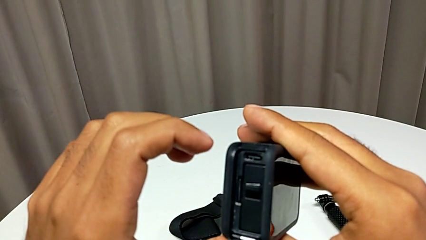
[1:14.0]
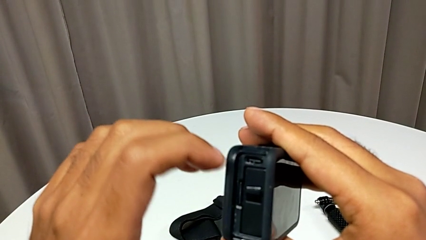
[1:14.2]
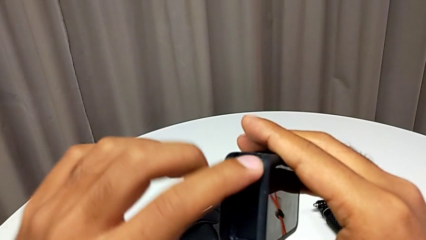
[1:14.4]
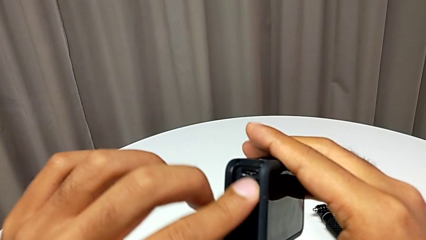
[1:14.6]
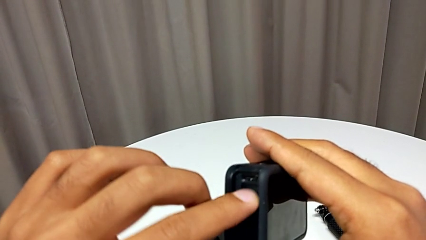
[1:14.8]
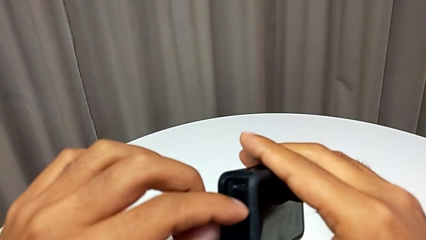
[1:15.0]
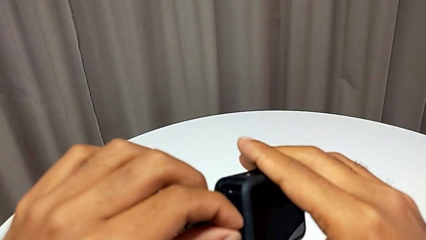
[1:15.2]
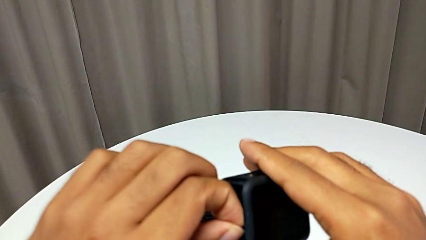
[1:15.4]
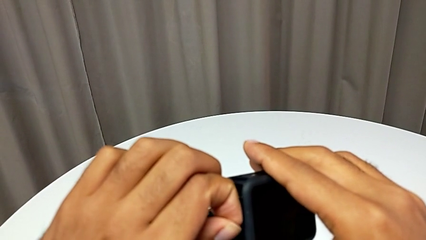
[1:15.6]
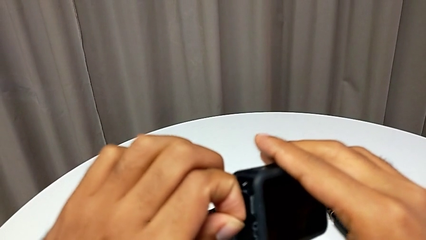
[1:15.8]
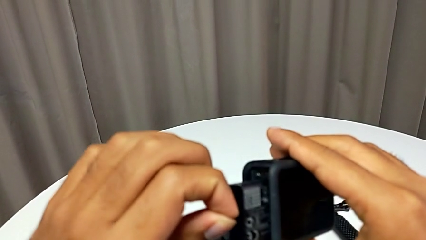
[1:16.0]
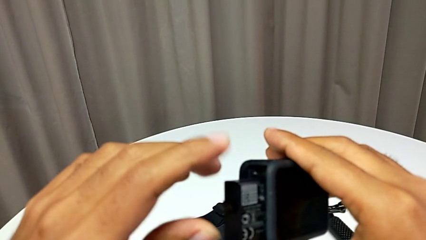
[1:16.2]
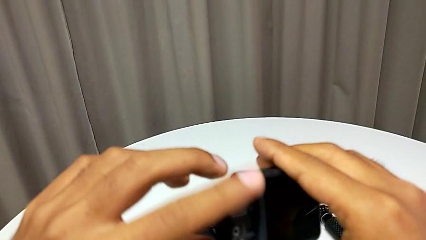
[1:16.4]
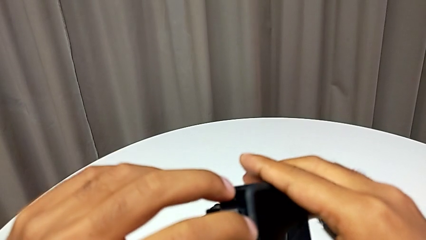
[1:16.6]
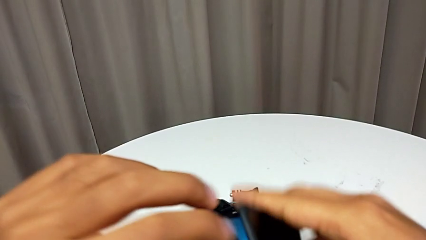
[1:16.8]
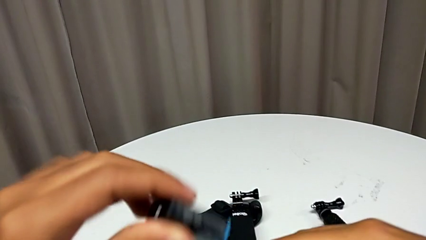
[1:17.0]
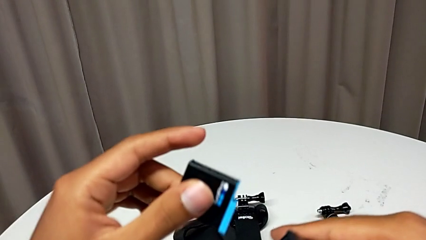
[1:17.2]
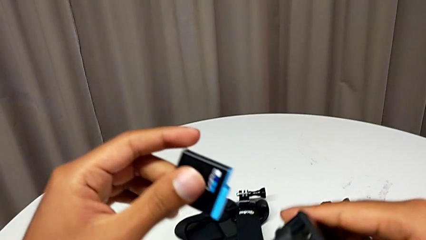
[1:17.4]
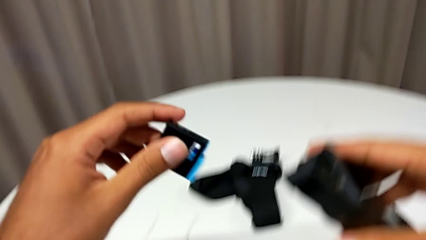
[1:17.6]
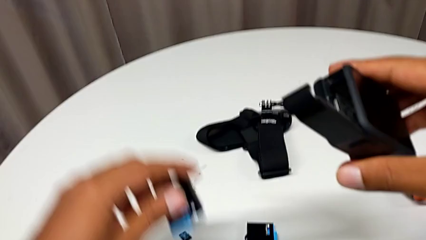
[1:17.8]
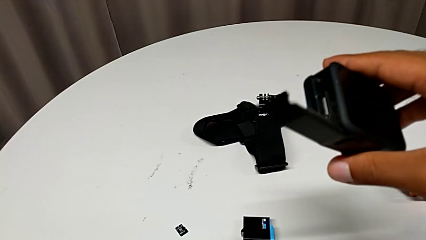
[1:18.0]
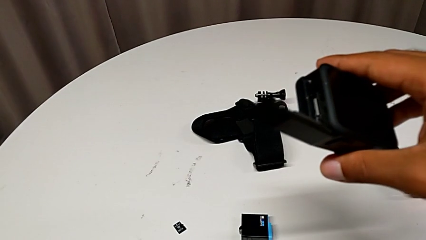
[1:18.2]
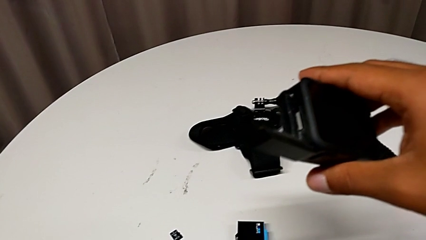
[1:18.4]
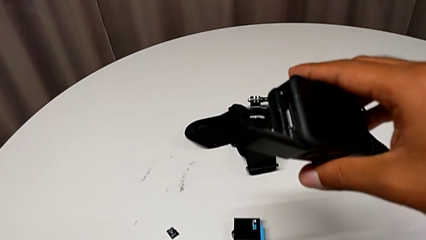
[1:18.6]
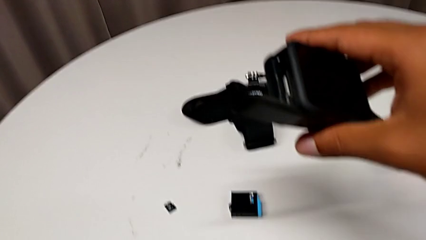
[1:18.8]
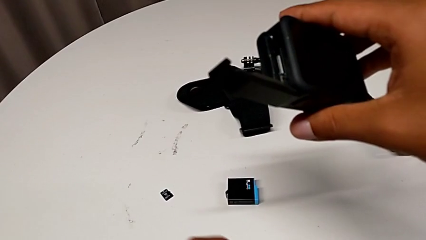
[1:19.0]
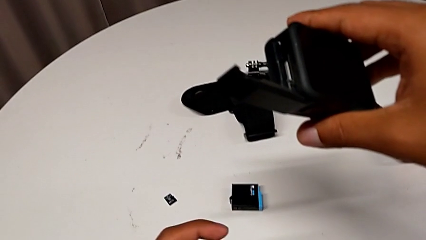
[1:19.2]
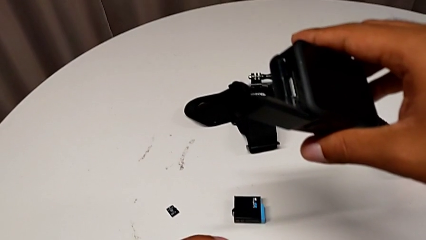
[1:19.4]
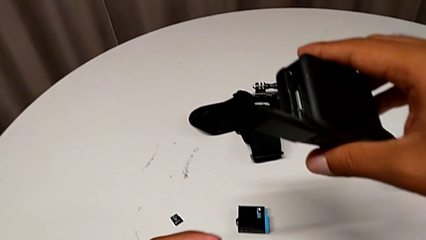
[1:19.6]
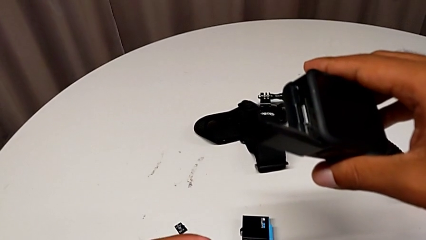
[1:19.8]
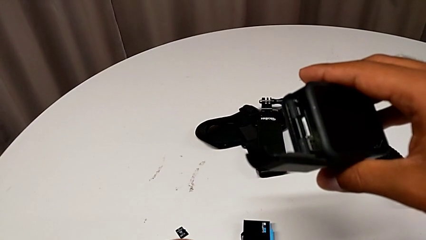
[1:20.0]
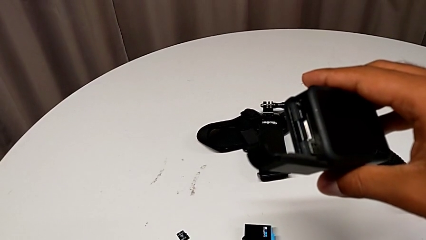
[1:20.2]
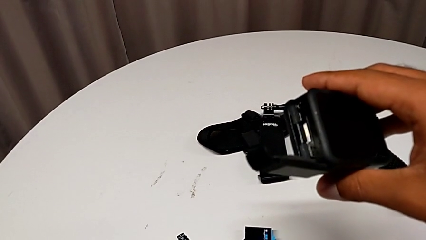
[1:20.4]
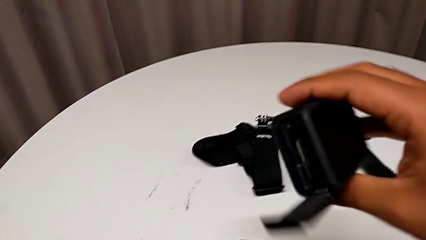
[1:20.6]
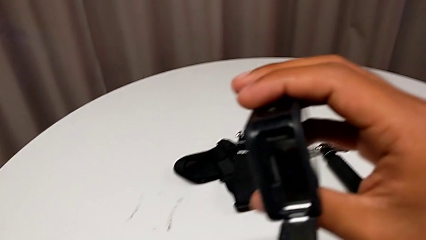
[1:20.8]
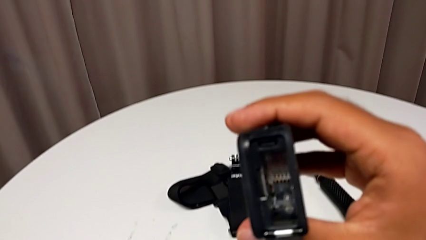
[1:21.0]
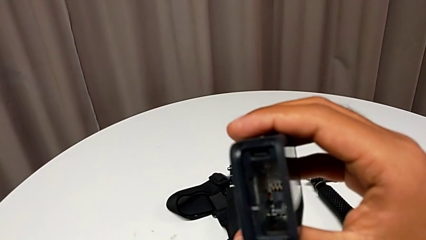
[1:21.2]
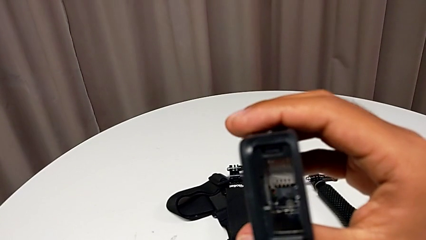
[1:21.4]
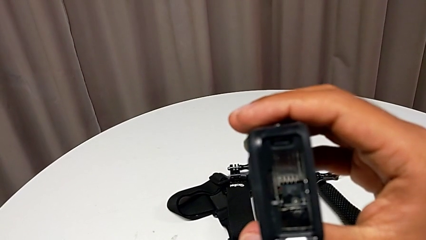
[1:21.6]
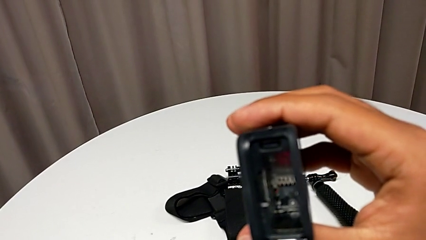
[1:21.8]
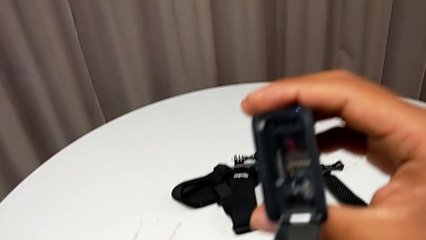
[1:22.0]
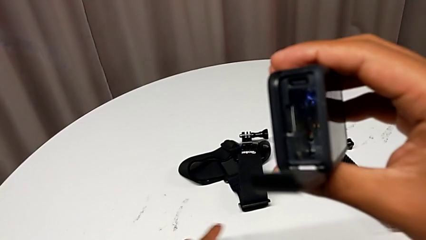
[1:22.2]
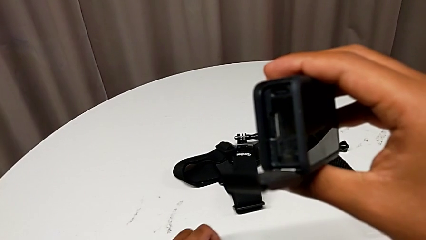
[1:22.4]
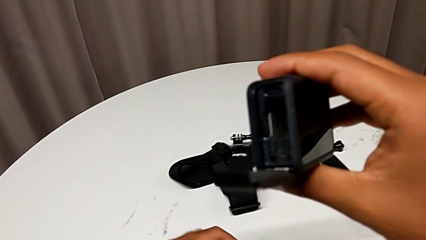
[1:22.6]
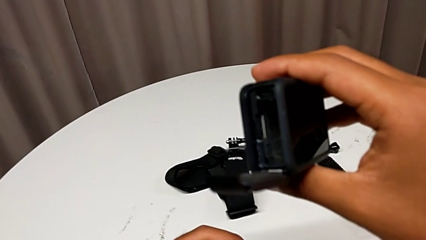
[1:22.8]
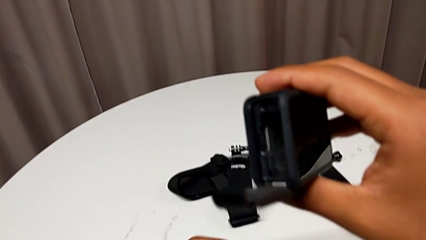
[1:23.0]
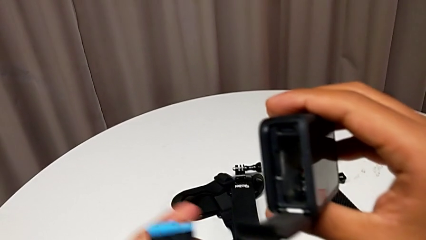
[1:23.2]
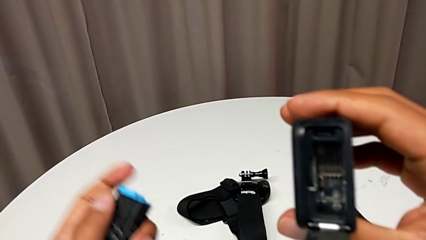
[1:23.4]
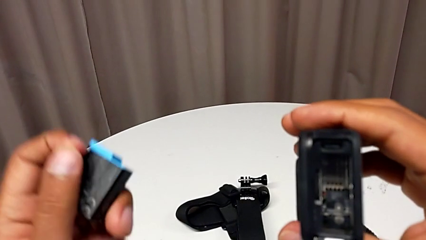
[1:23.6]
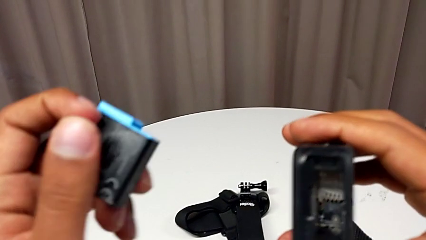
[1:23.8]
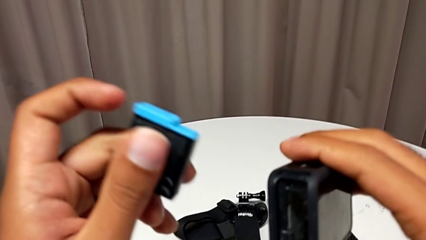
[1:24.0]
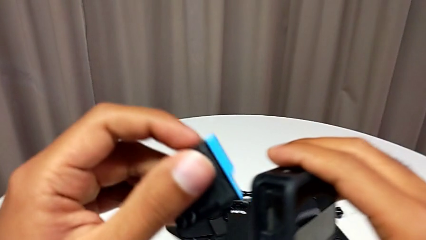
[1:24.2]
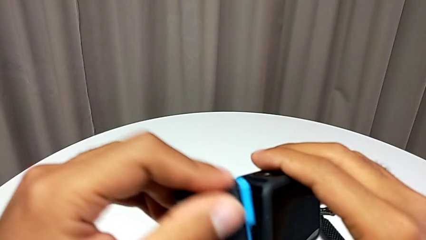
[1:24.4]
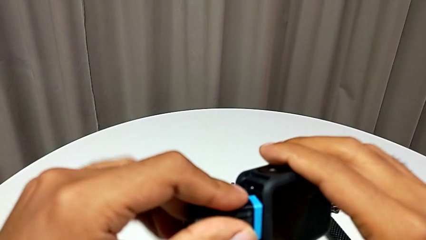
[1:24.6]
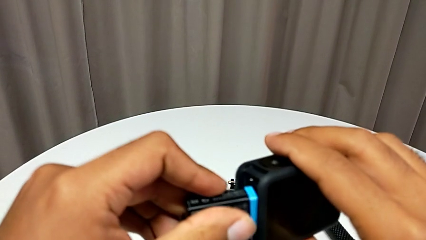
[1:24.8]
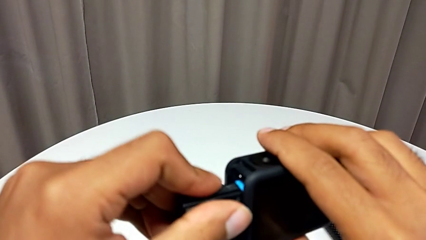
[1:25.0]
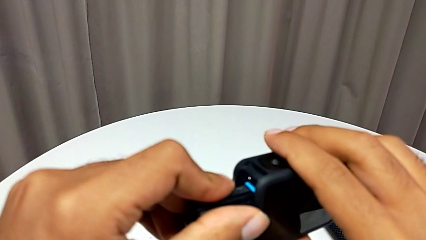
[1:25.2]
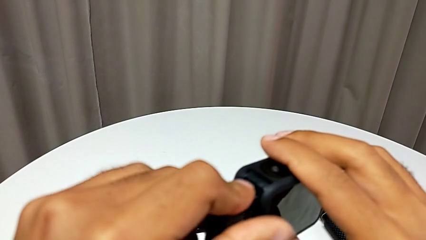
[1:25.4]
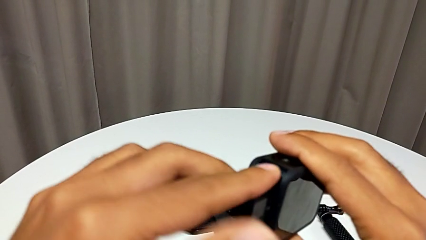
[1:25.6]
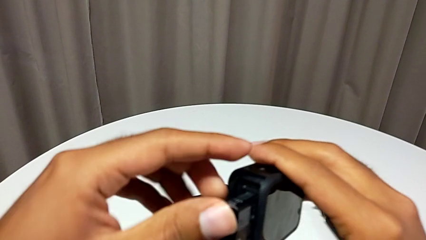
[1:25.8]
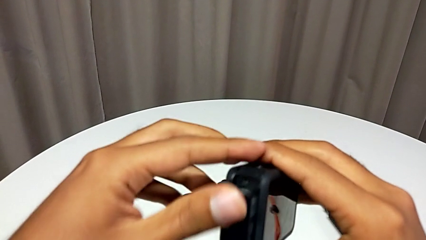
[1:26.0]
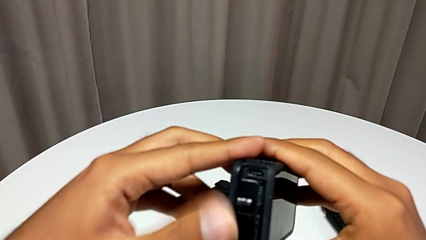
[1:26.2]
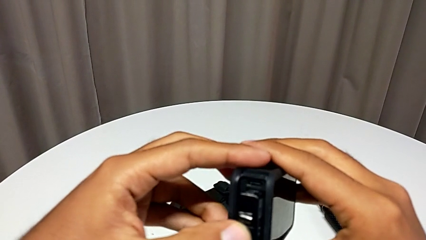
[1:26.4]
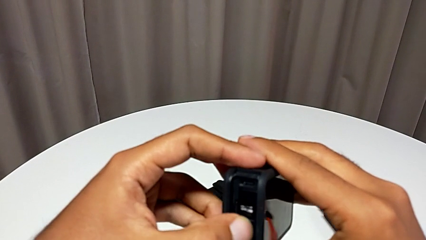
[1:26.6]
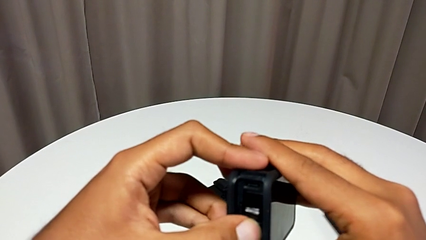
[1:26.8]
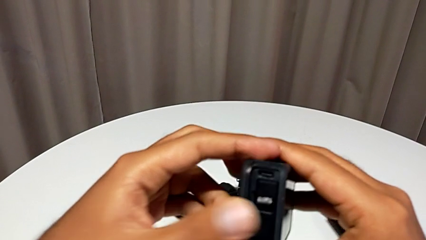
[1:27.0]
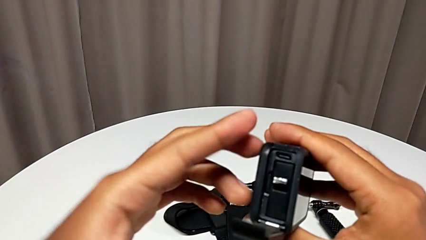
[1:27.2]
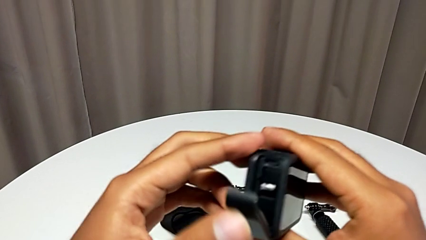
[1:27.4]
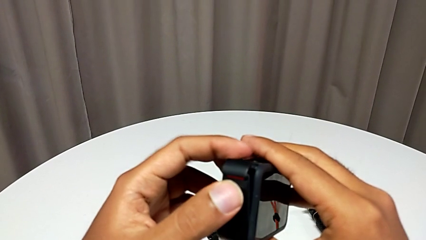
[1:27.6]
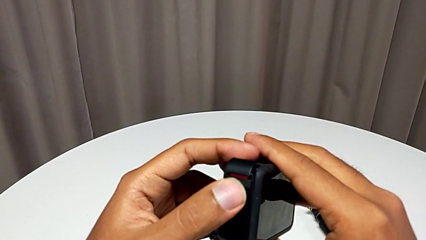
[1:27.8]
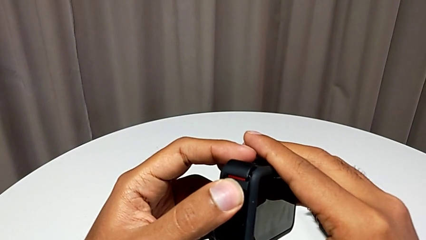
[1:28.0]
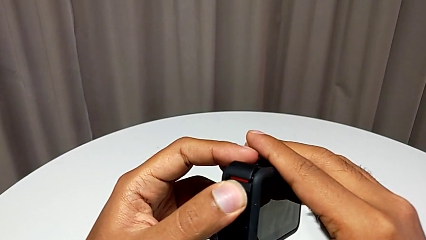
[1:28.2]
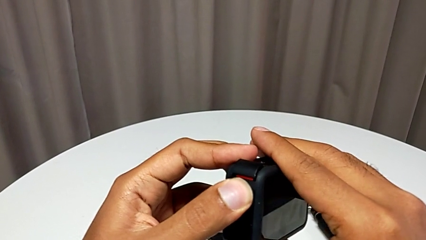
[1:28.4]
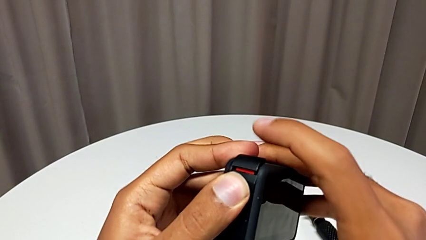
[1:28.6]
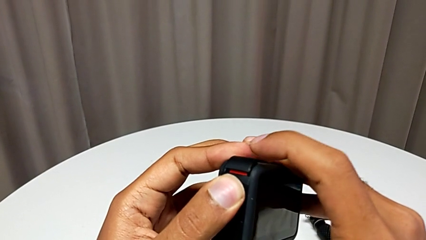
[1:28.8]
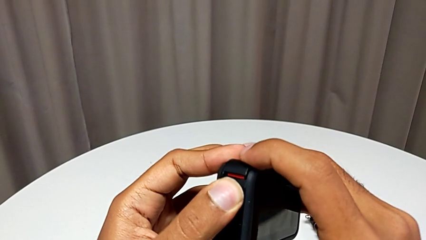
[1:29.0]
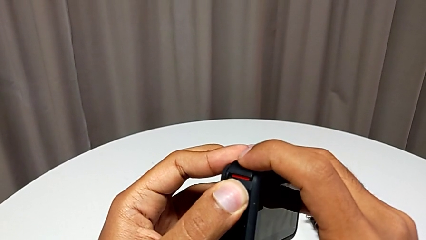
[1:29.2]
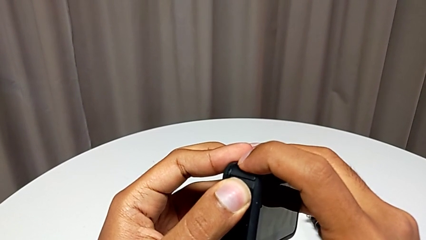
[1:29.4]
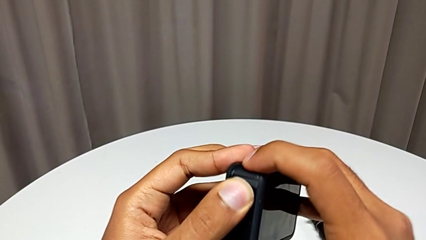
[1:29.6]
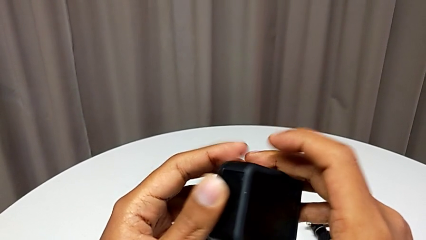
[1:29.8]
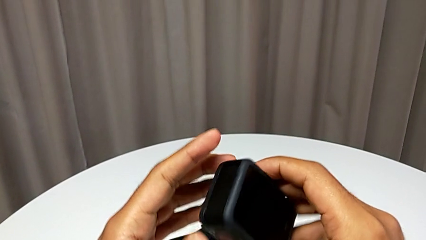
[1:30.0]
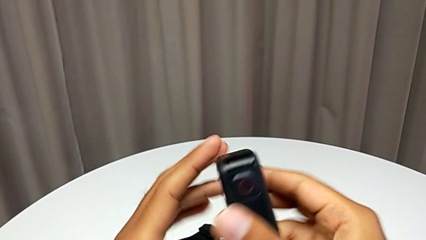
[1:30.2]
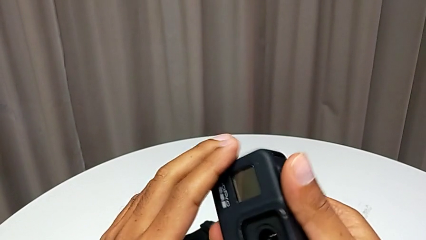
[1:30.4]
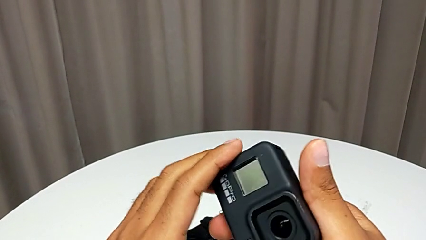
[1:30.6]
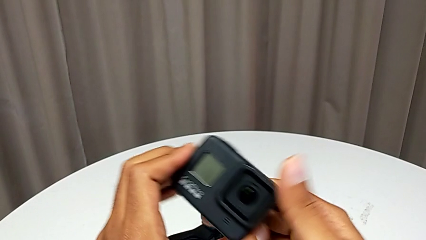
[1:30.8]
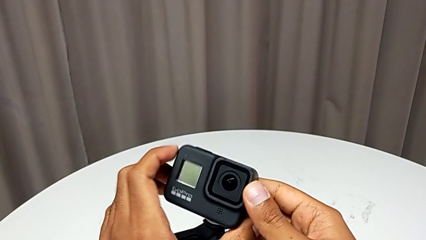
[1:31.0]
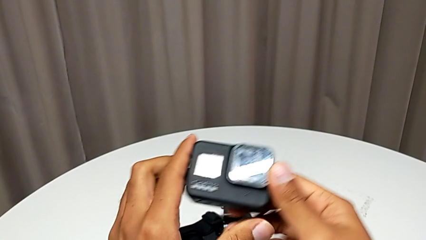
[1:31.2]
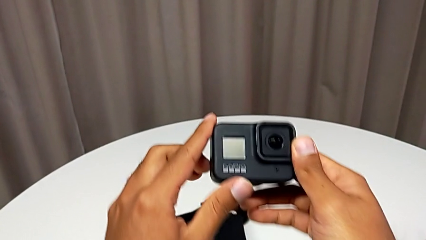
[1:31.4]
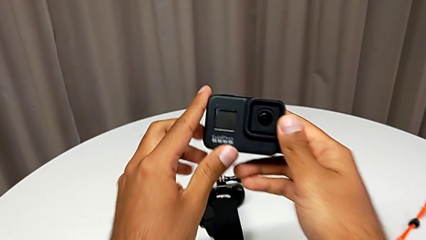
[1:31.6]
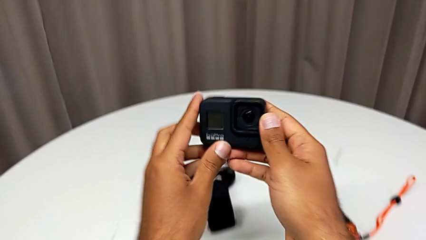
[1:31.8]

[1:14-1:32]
The camera wearer is changing the battery regularly. They withdraw the old battery, grab the new battery, withdraw it and close the battery door.
